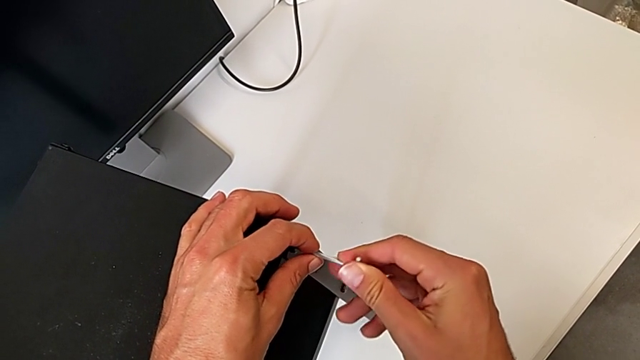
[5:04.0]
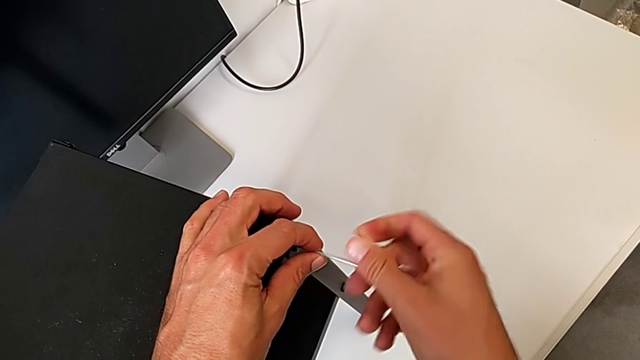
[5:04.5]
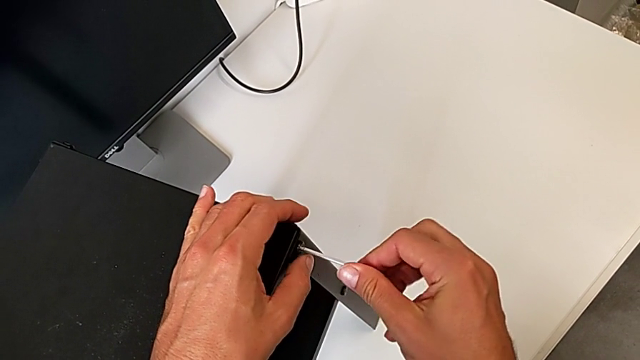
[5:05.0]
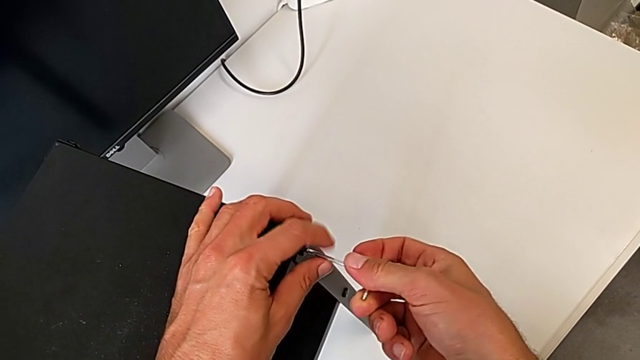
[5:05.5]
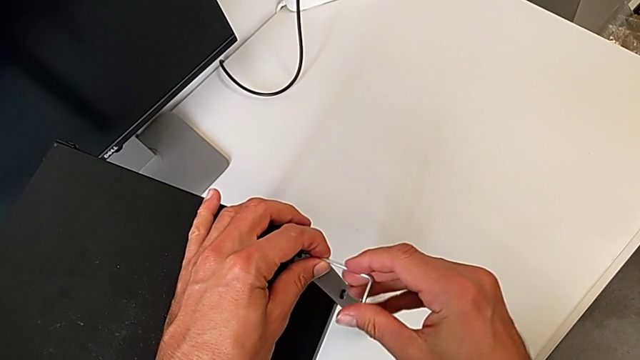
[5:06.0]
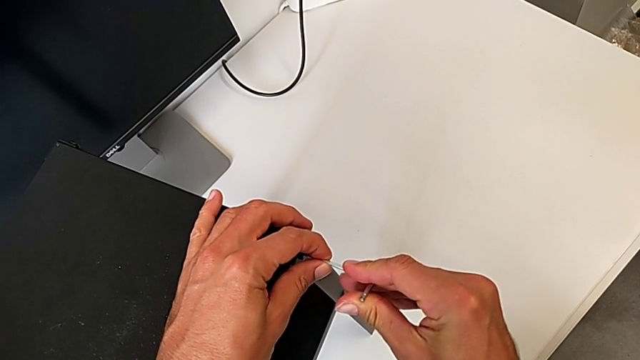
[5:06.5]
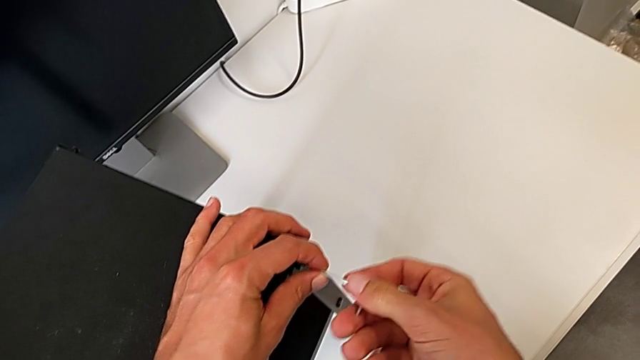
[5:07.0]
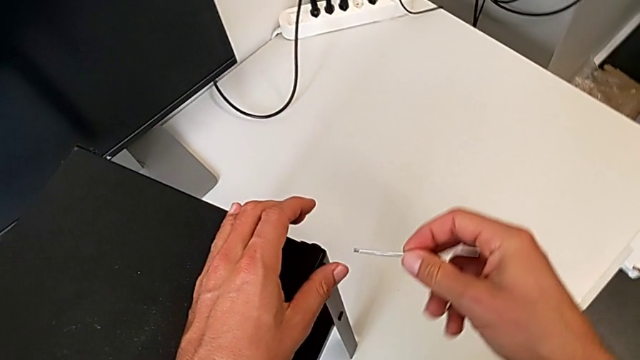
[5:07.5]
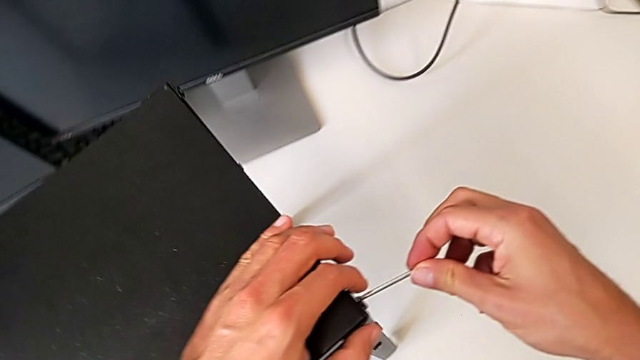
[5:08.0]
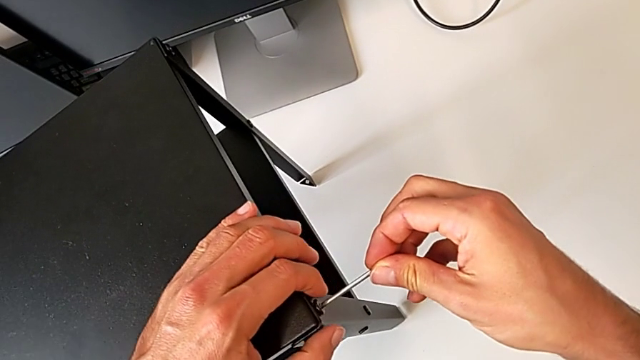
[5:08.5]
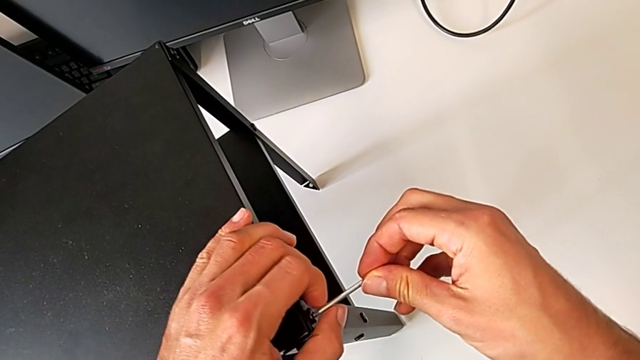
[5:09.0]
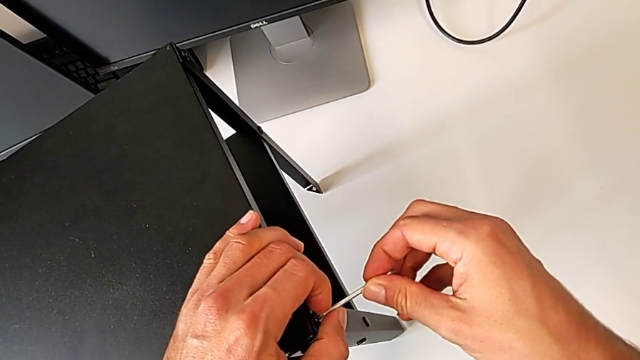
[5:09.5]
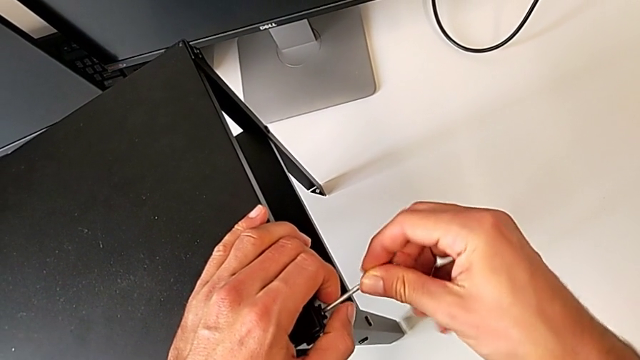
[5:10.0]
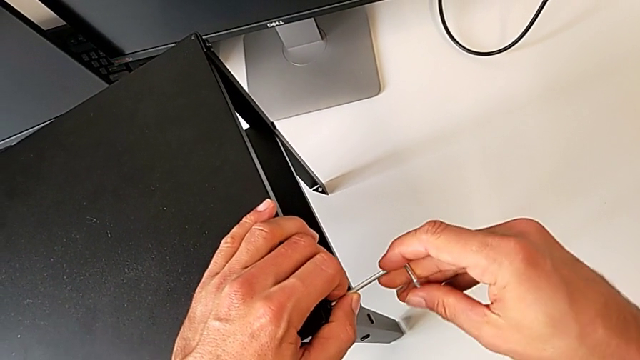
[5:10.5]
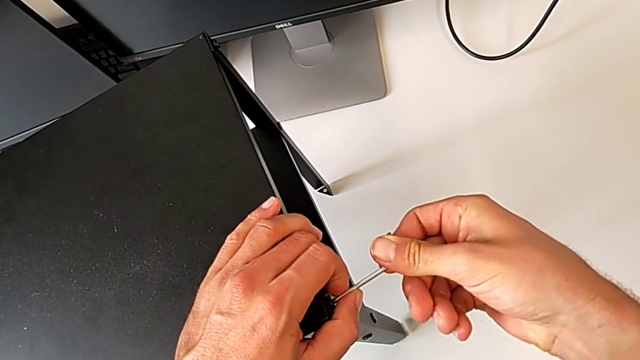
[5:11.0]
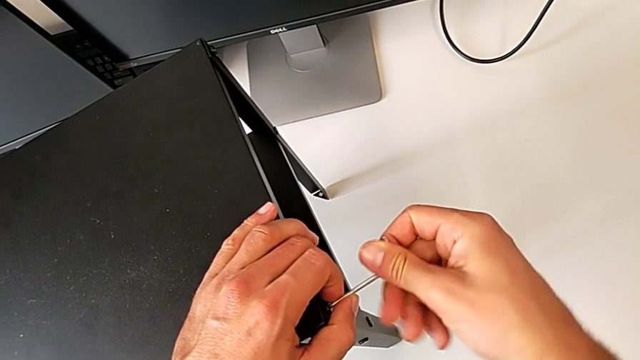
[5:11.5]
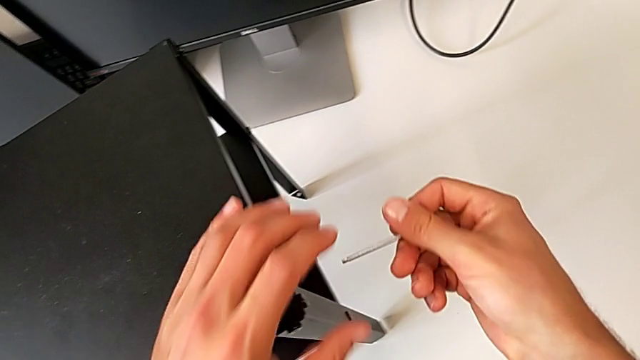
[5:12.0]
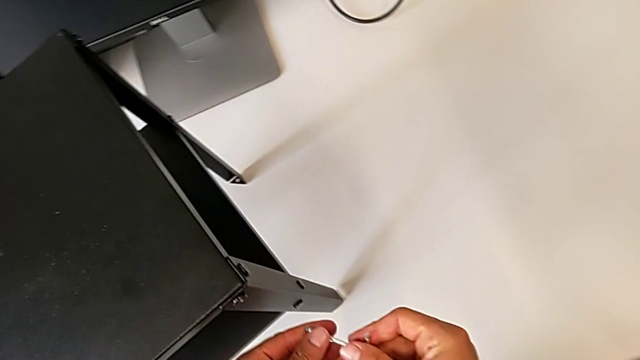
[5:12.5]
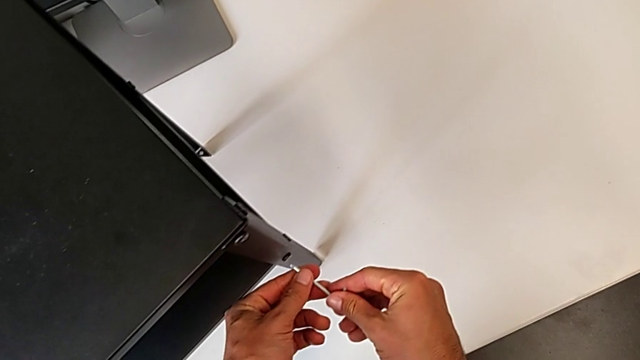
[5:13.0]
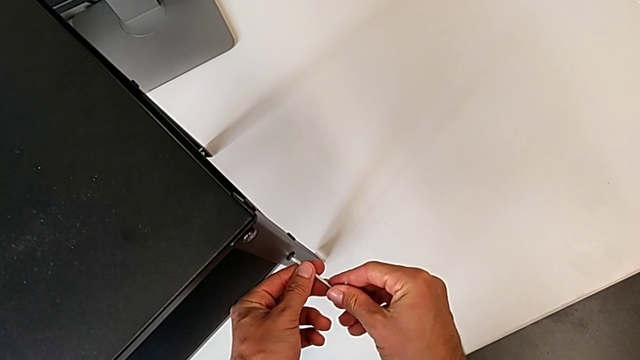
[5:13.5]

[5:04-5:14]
The camera wearer is tightening the screws of the two legs with an Allen wrench. They keep screwing the hex socket head and approach it.

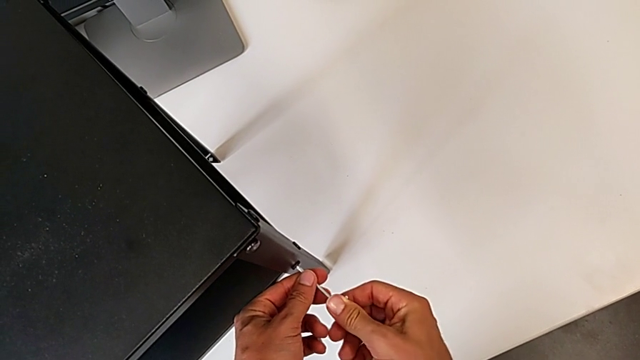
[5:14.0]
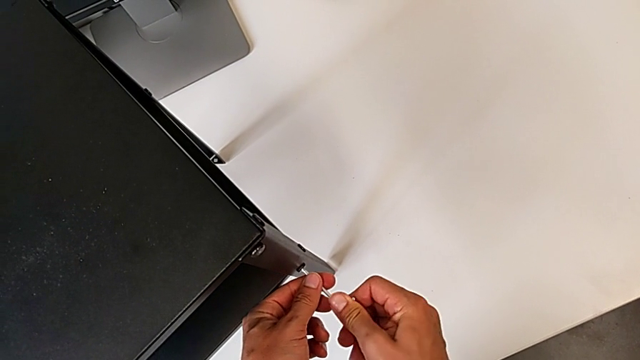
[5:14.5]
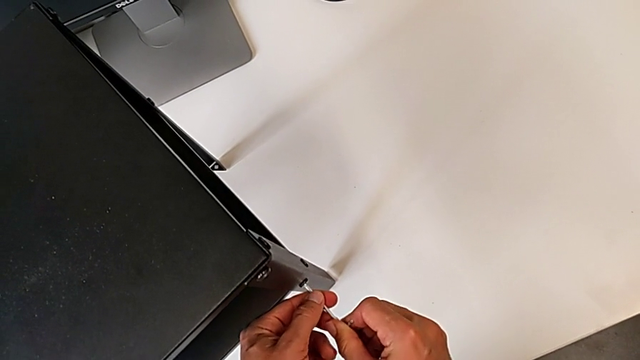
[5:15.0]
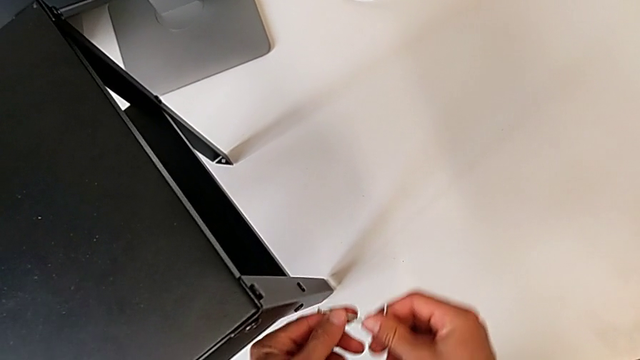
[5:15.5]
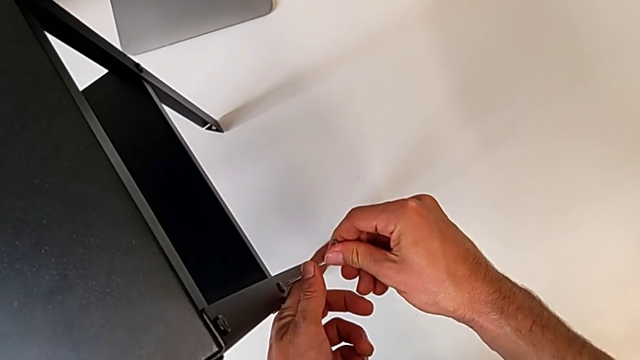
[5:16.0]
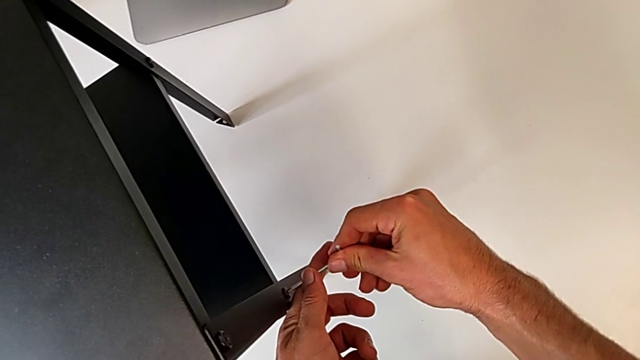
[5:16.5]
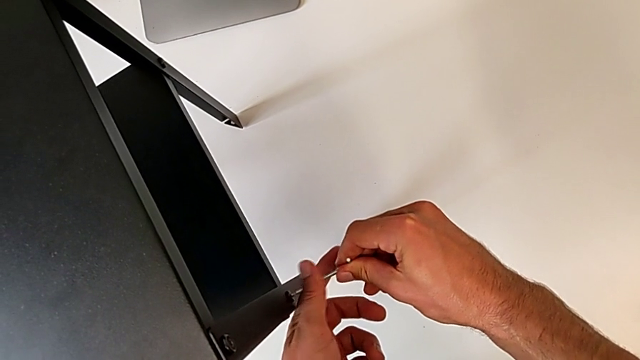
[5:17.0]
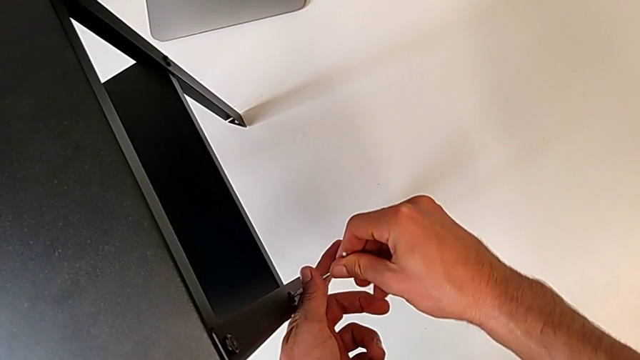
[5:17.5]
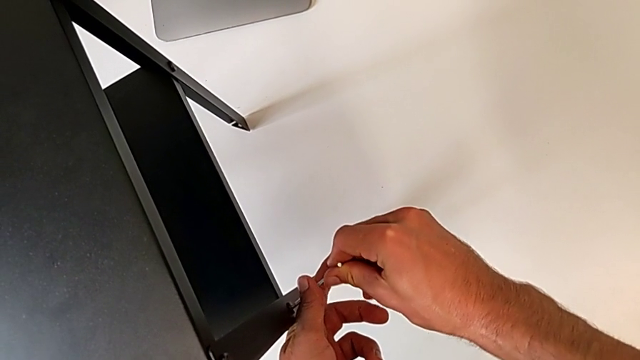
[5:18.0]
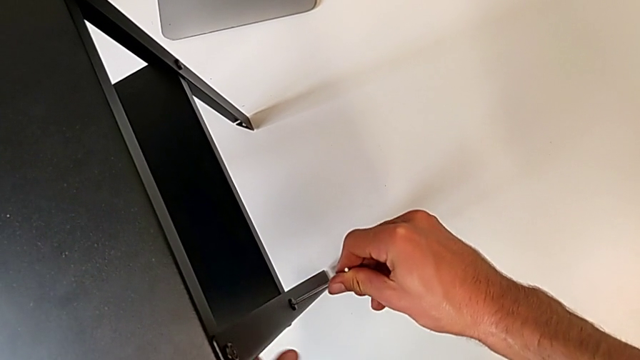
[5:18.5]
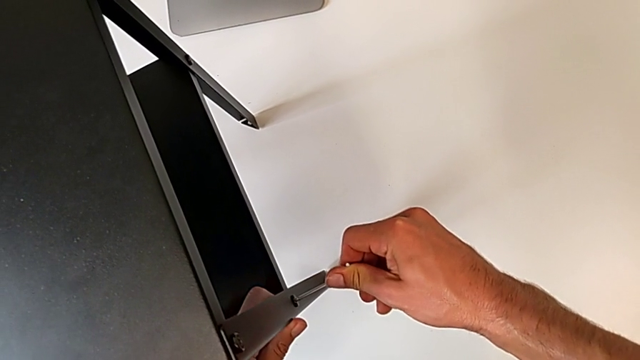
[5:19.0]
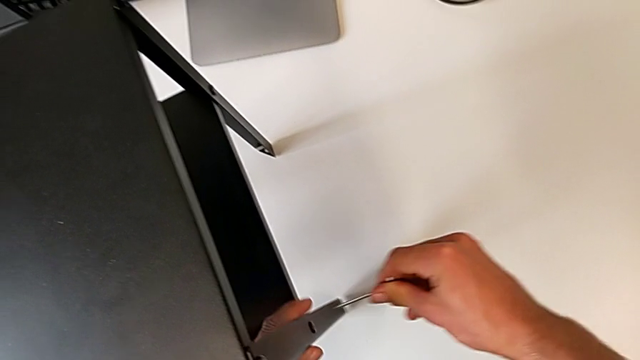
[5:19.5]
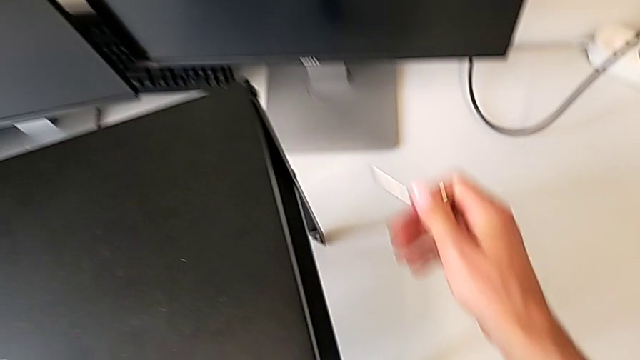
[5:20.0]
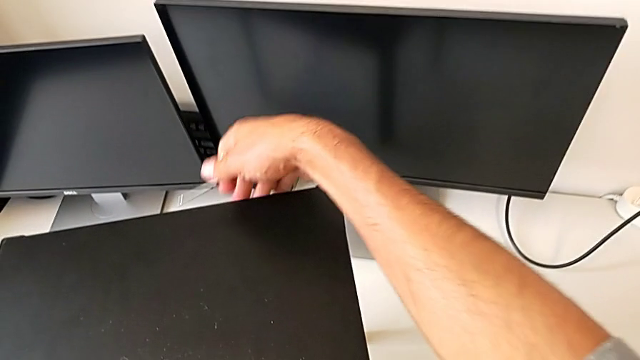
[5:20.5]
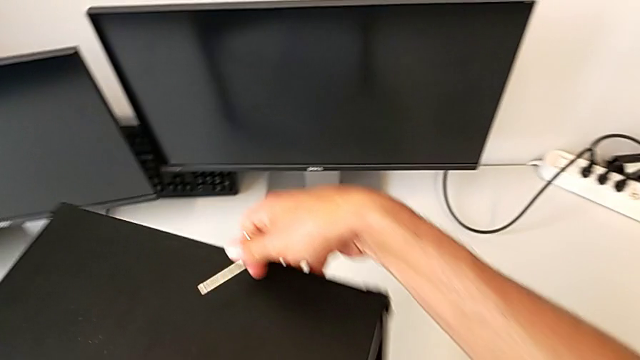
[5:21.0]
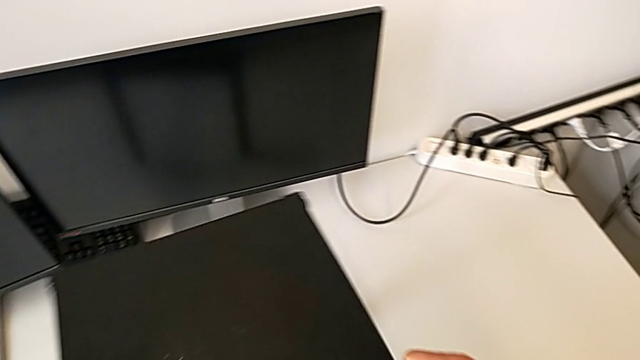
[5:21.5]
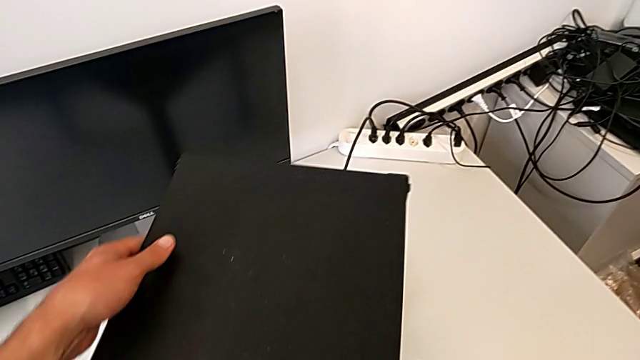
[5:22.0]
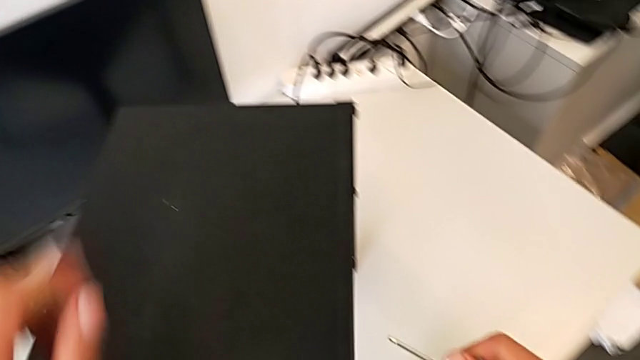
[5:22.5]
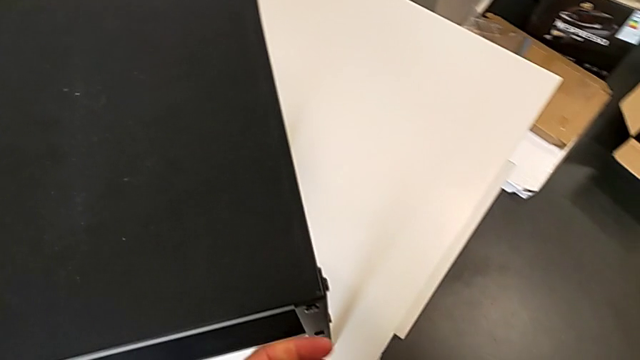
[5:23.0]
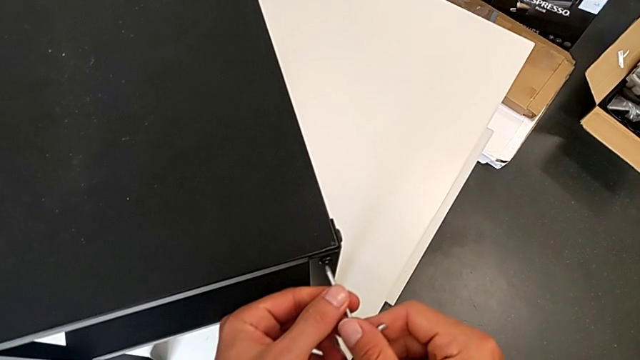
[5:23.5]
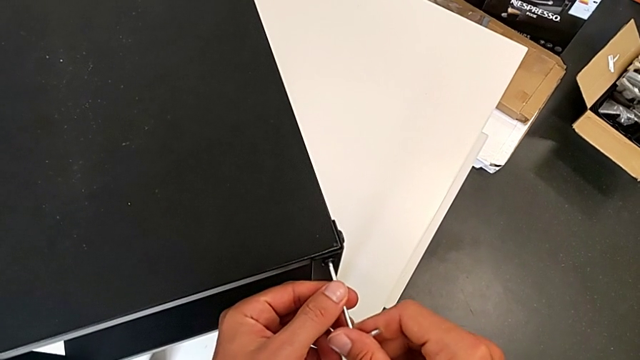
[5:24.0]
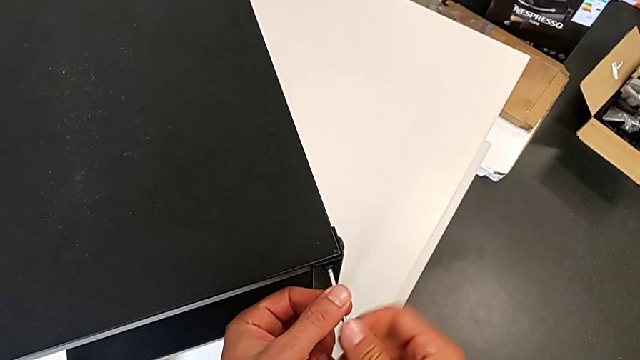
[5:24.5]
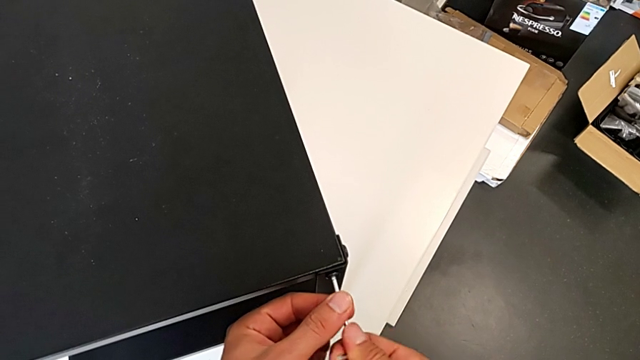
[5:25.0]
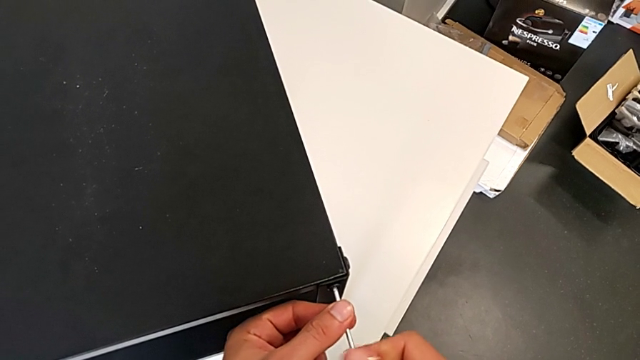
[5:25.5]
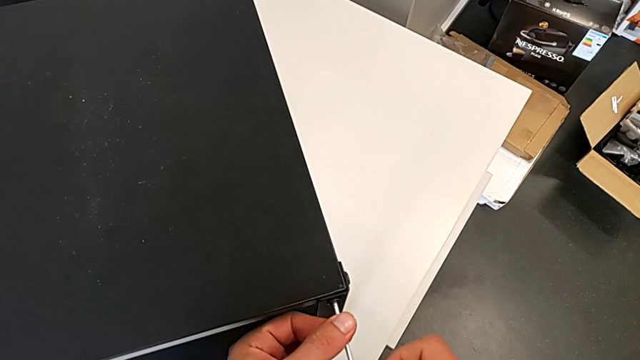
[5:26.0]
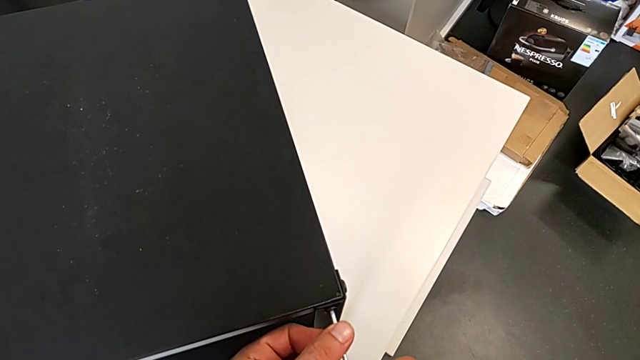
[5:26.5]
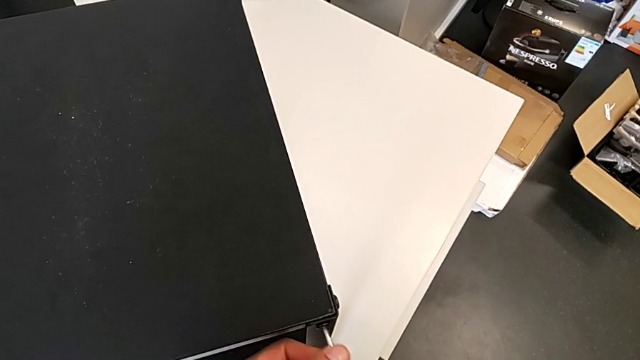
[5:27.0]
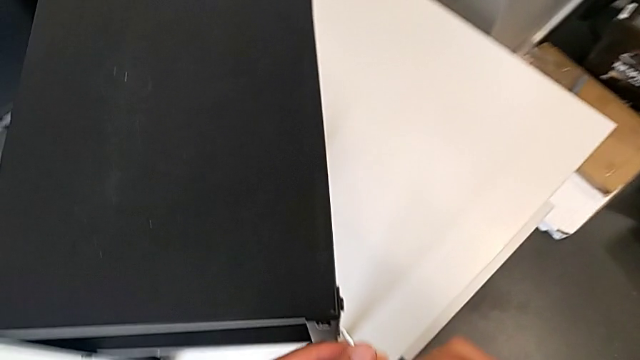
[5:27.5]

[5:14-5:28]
The camera wearer is tightening the screws of the two legs with an Allen wrench. They screw the hex socket head, rotate the tray and begin to screw the hex socket head.
